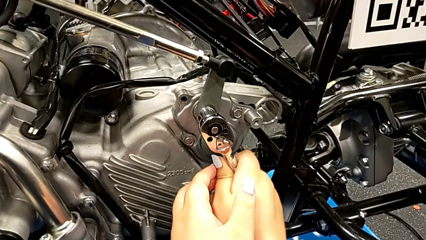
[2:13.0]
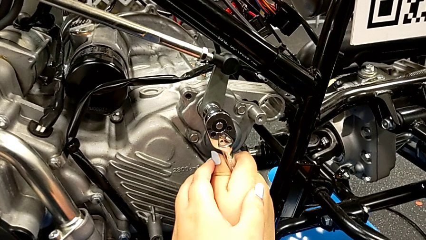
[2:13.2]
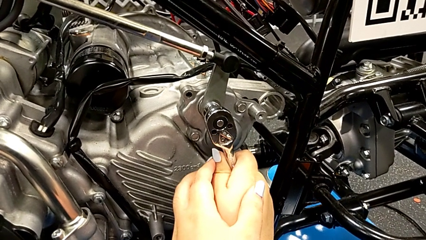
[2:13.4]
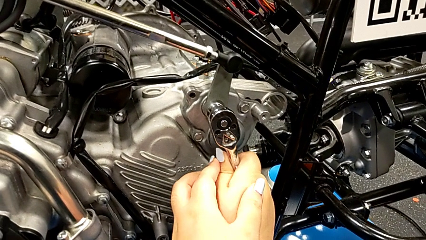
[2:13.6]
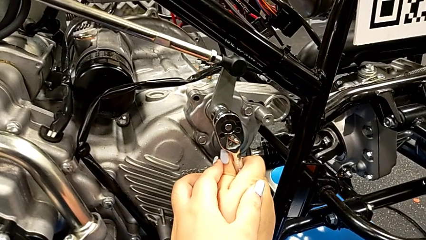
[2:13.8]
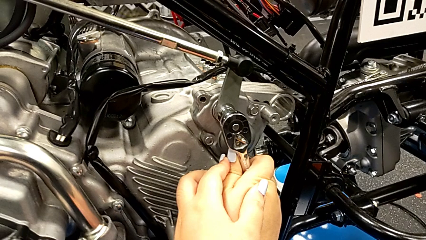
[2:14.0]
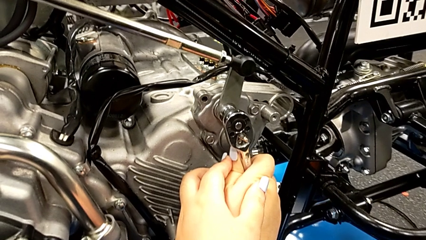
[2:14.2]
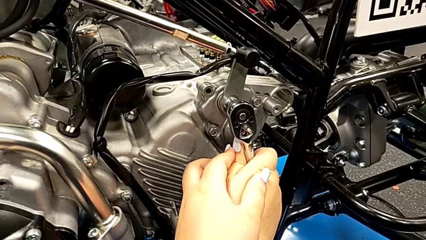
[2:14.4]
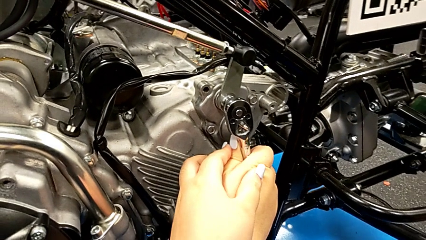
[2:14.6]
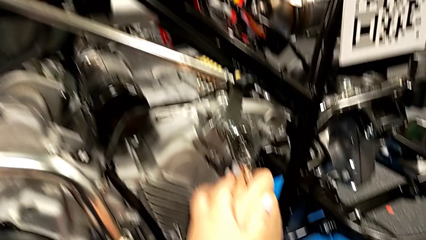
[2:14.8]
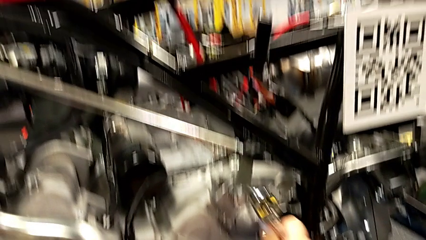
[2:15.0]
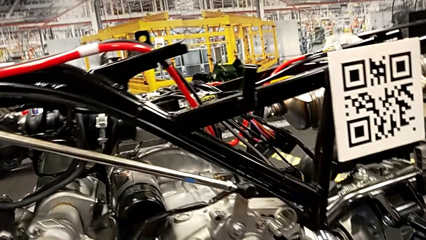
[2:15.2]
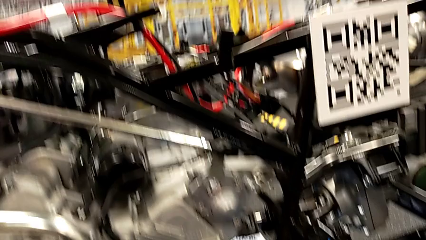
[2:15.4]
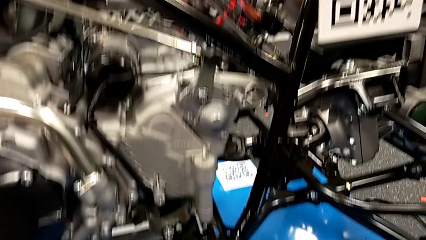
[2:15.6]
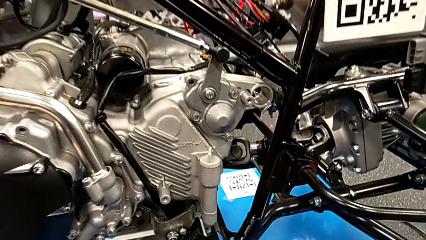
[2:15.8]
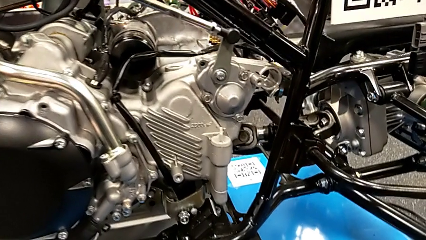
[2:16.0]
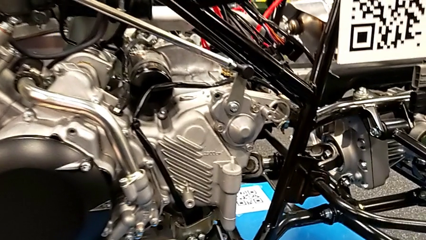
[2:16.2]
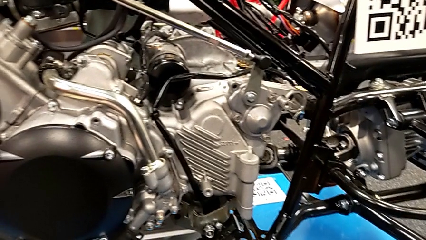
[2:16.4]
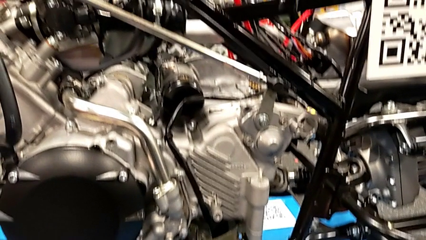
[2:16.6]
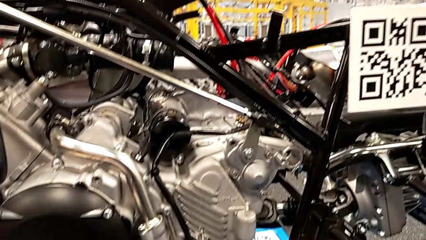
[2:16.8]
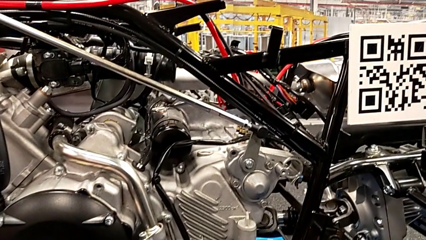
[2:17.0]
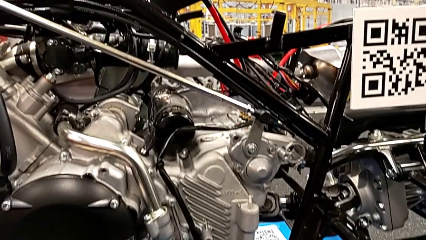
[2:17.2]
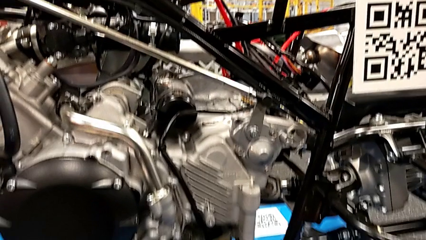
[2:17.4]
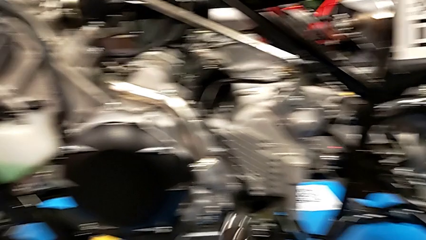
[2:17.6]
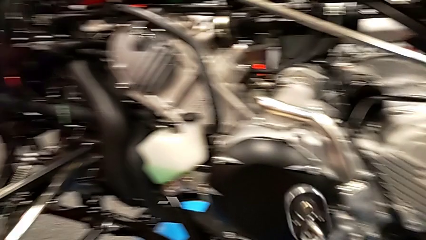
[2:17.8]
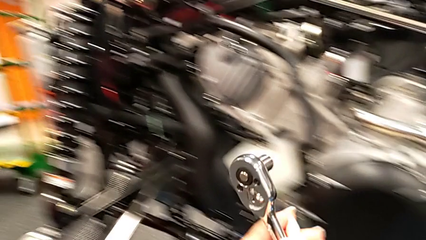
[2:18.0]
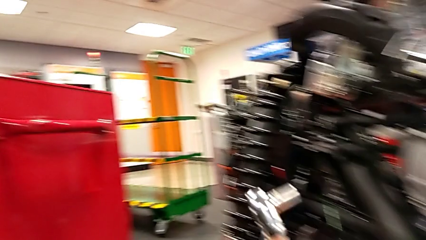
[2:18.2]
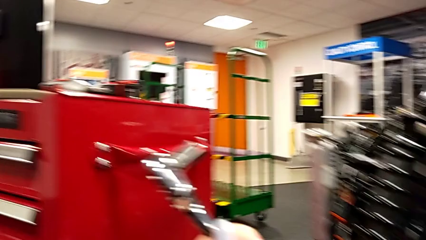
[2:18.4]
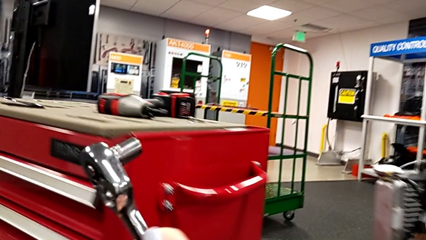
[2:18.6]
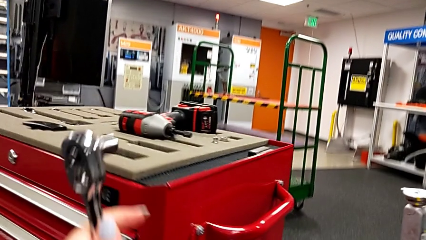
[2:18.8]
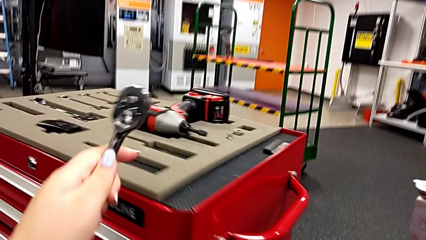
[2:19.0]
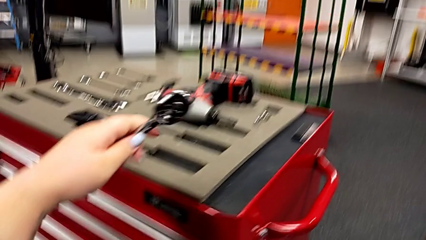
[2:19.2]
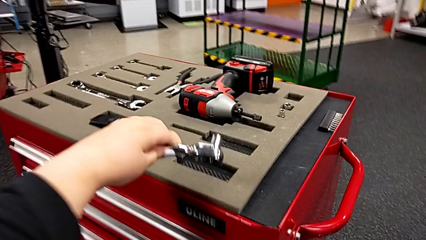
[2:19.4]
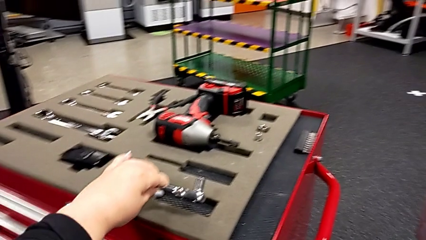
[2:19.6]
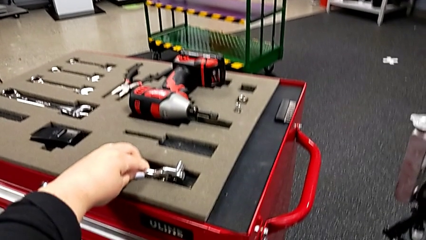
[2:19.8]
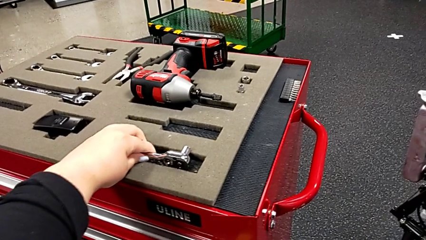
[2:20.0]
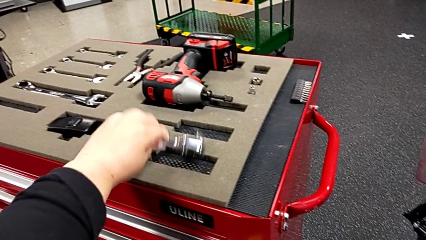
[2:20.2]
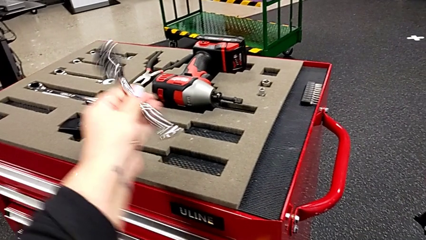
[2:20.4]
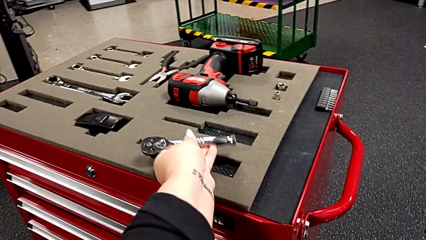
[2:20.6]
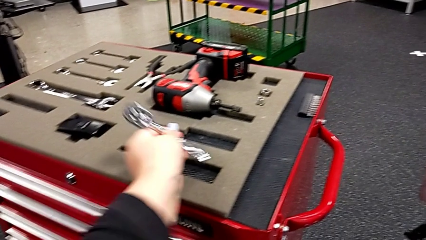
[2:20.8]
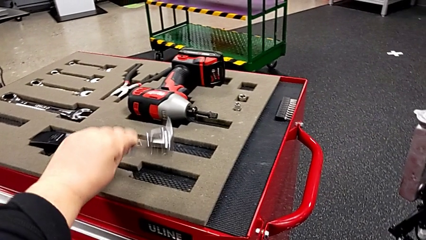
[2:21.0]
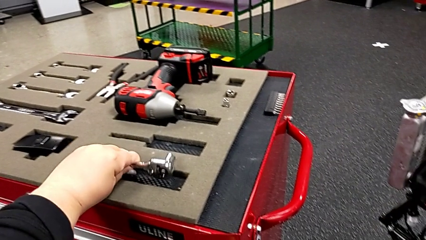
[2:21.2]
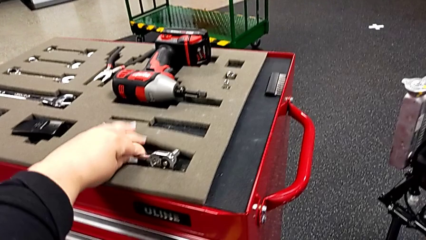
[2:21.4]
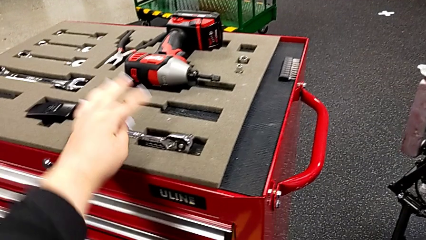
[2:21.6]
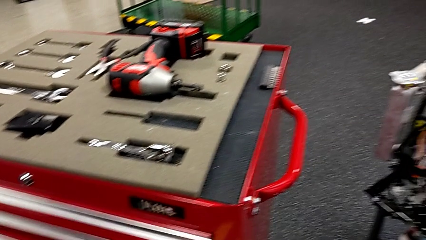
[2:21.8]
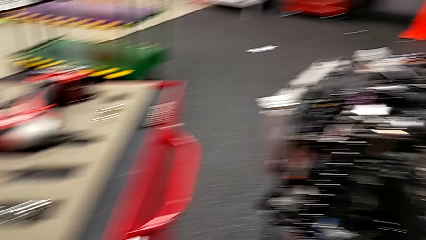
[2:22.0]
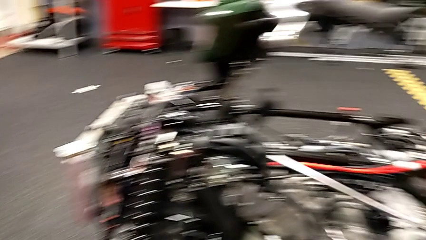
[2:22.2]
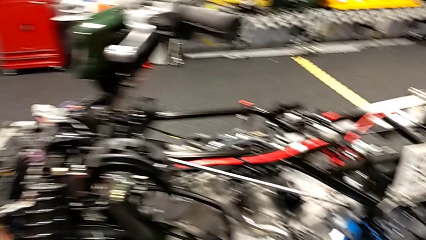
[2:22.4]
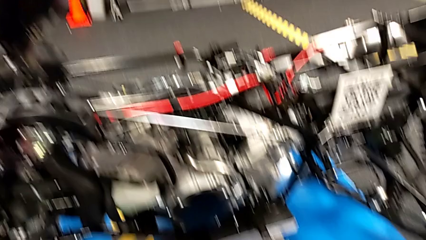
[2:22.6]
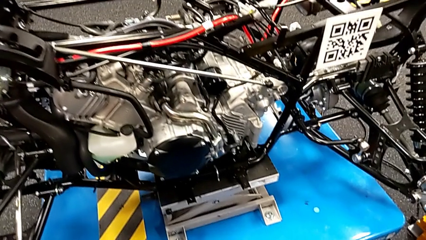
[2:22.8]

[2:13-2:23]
The camera wearer is inserting the washer and the bolt into the peg. They screw the bolt, withdraw the ratchet, lift it and place it.

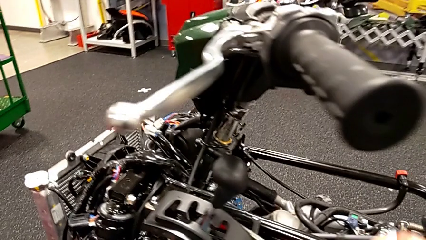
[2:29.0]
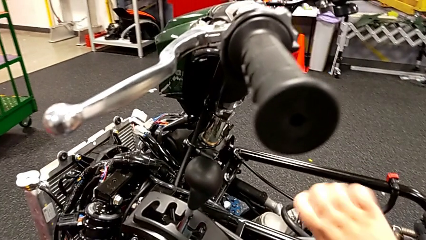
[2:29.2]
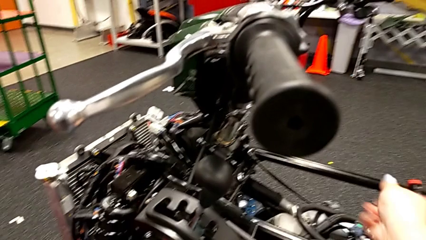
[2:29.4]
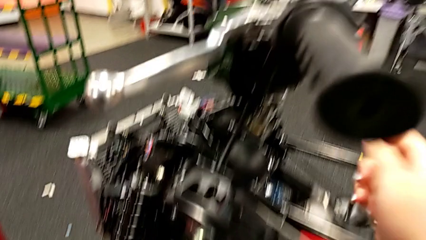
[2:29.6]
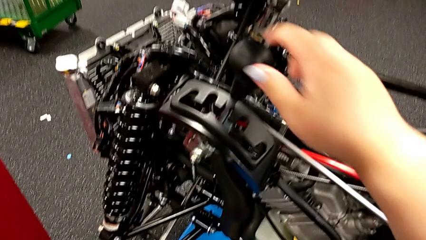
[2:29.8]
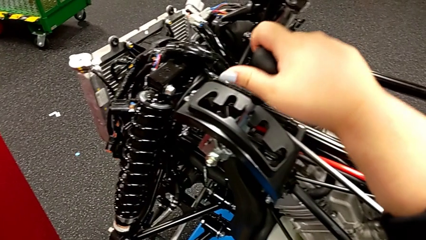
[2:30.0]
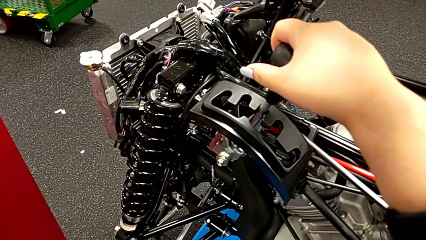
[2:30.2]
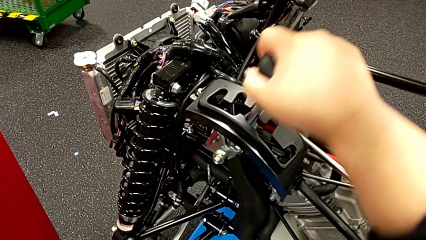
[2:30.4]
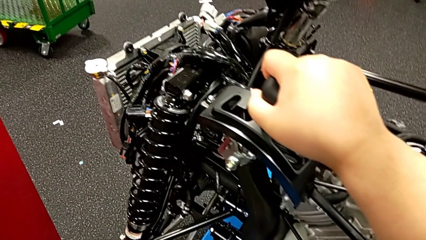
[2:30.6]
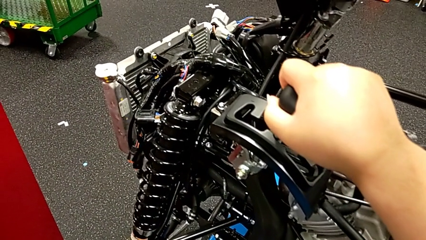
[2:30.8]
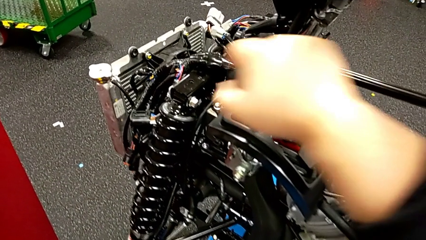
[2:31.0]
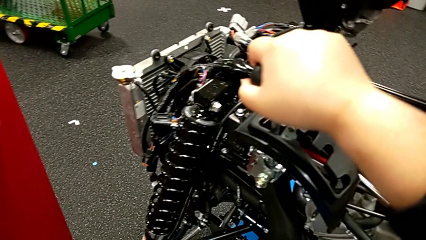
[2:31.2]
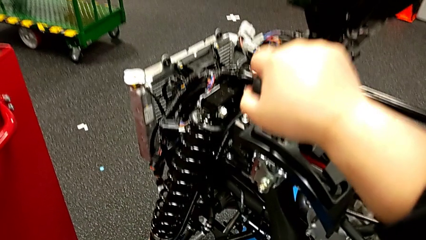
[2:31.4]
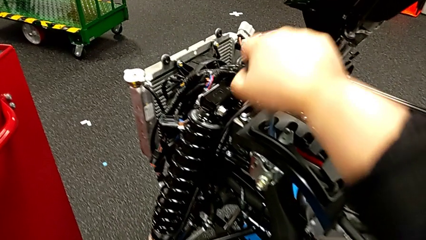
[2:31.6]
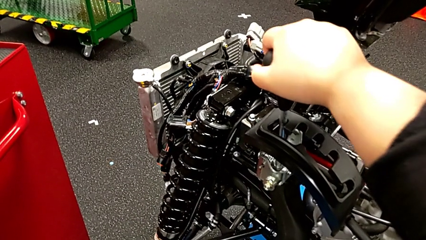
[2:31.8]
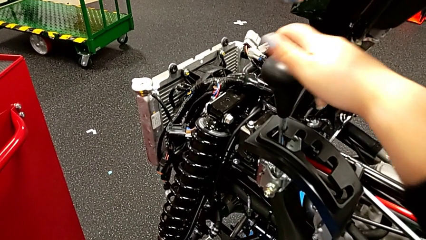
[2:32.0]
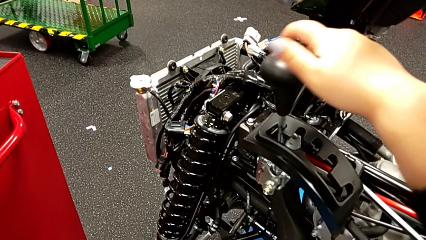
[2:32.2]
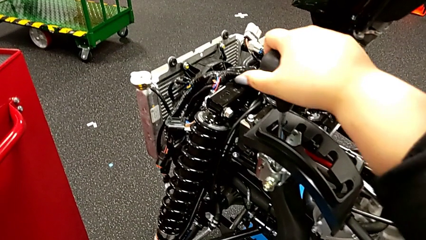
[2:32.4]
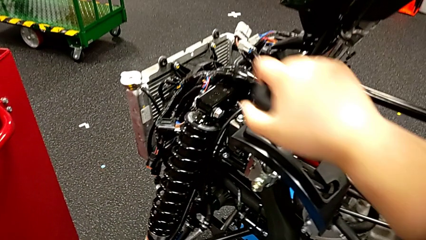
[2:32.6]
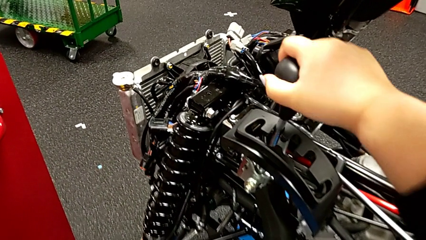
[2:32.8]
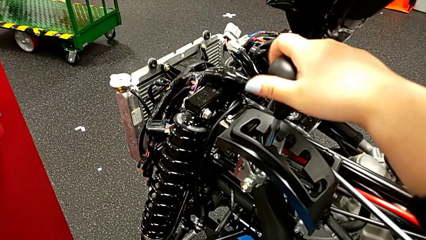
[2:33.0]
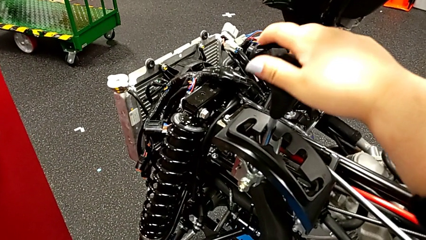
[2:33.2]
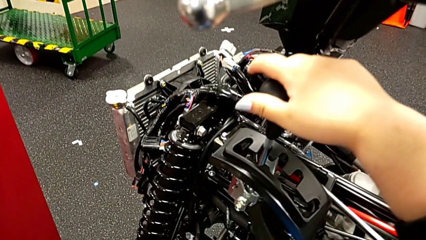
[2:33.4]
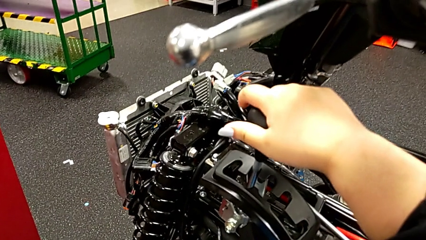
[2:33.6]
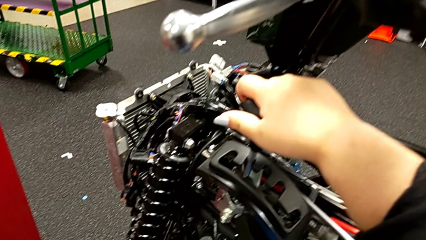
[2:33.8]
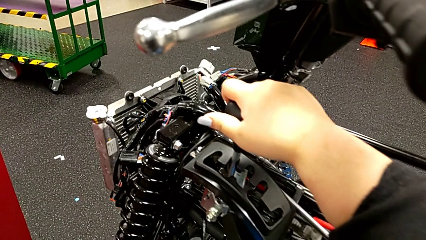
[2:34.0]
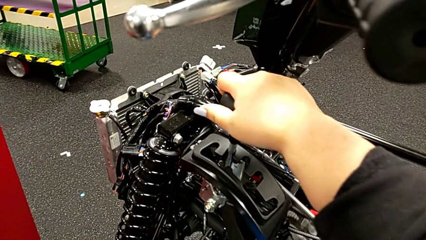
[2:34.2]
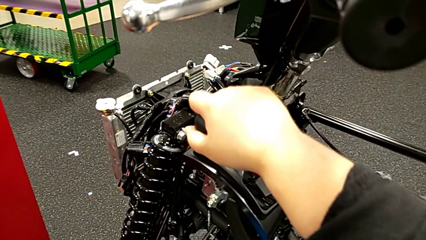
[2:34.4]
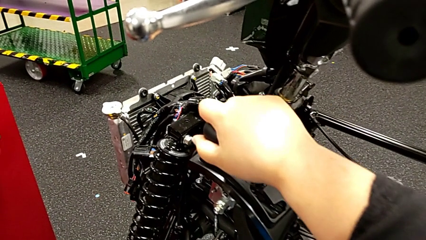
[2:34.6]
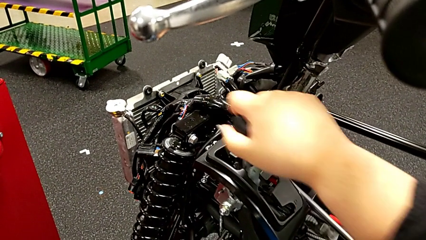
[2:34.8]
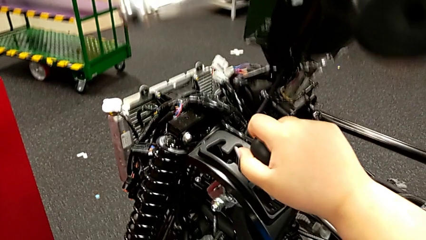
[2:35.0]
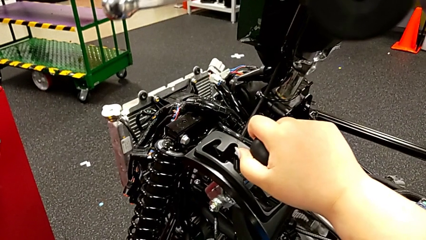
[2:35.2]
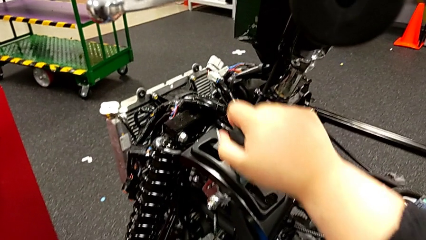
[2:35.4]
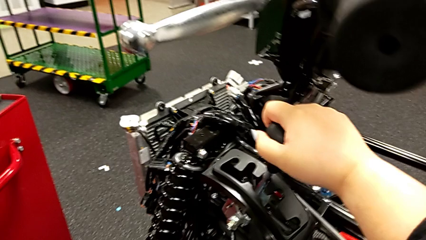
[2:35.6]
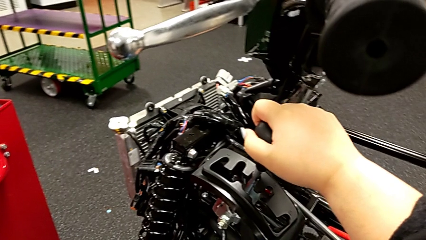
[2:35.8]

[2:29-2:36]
The camera wearer is shifting through every gear. They grab the lever, shift the first lever, shift the second lever and shift the third lever.
